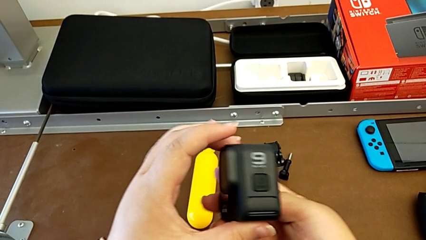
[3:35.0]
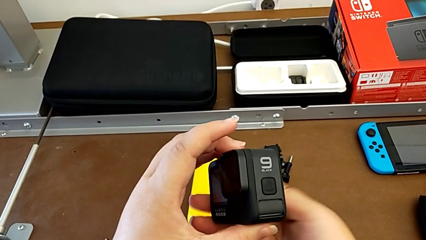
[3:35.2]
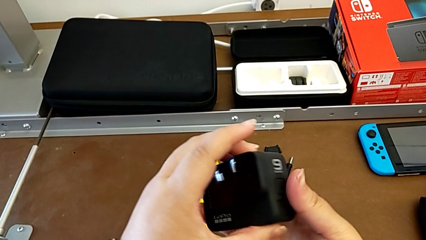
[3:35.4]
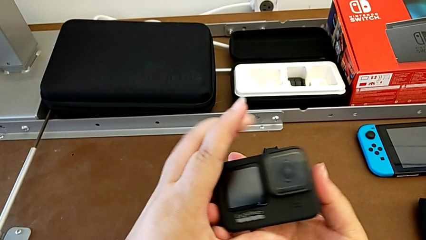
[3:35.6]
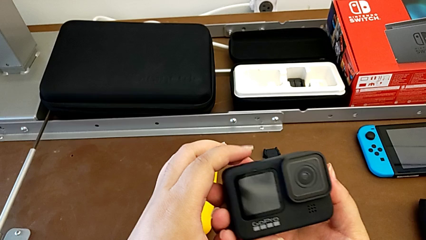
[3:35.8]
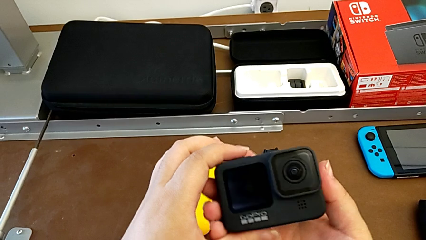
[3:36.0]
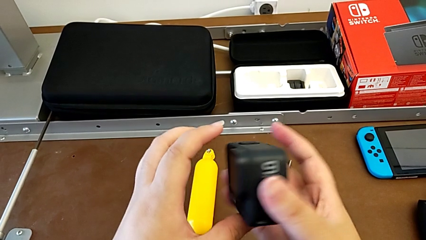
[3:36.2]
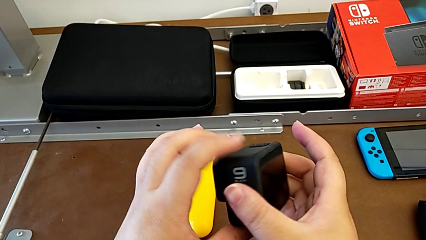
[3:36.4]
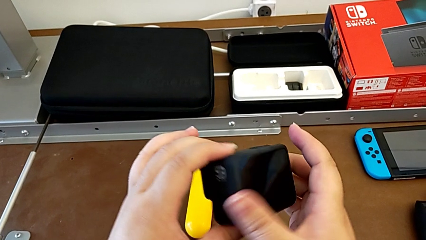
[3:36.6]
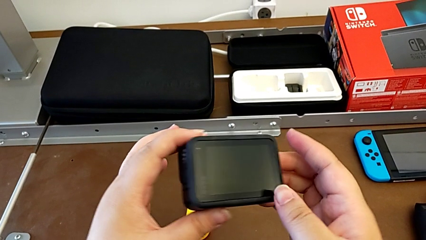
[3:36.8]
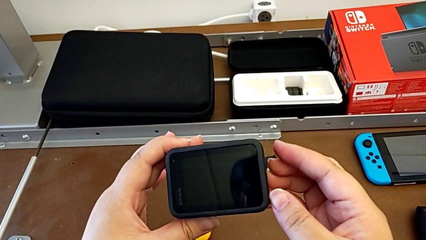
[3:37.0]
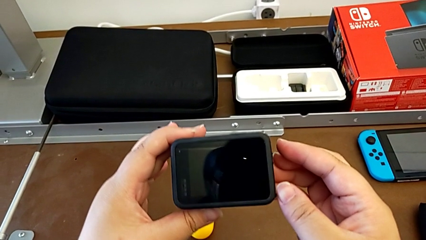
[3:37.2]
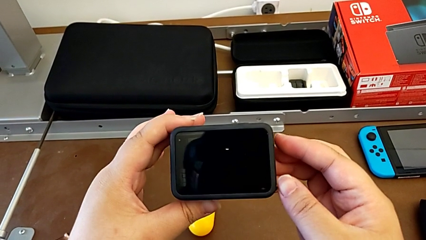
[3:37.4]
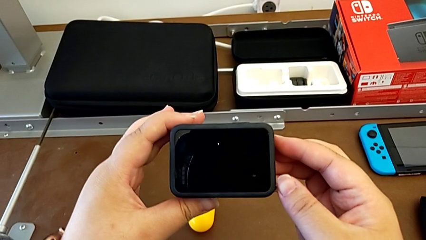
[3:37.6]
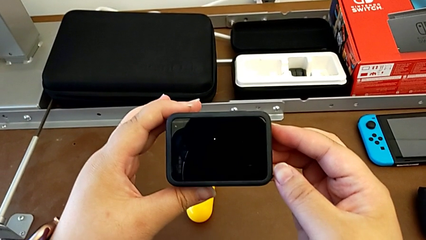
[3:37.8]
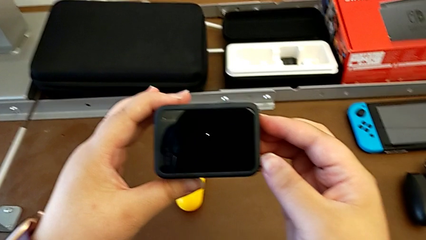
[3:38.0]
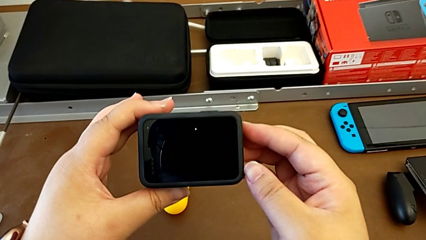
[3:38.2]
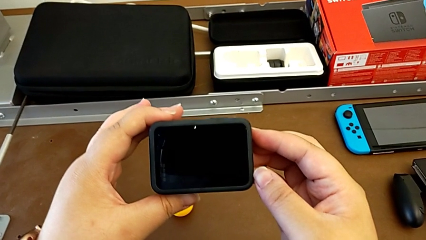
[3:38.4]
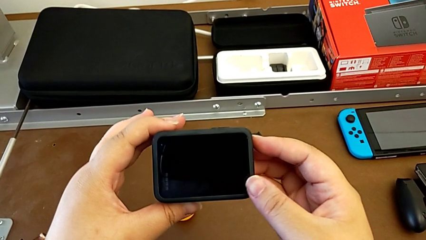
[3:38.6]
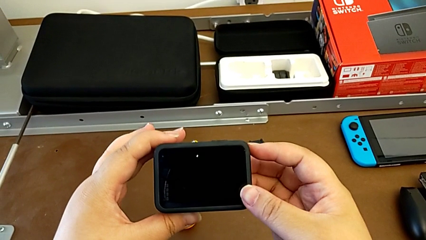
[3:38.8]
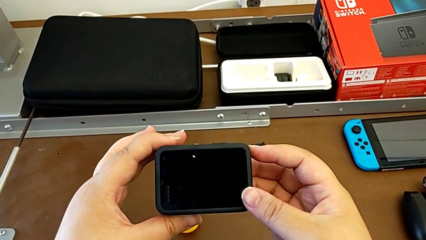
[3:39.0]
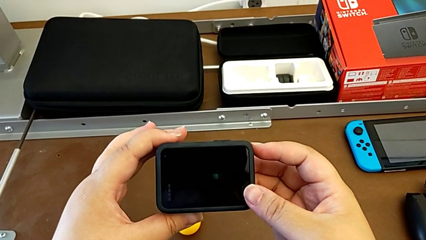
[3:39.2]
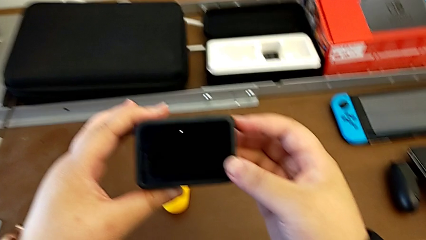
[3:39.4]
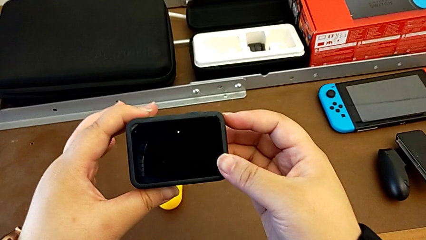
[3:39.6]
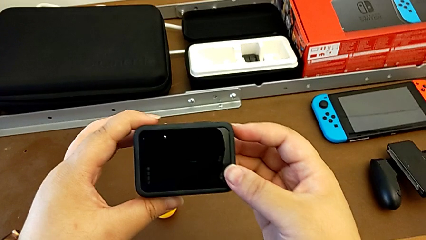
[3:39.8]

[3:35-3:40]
The camera wearer is turning off their GoPro. They inspect the GoPro and hold it.

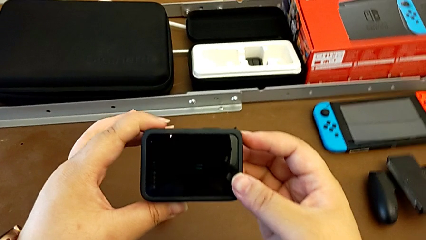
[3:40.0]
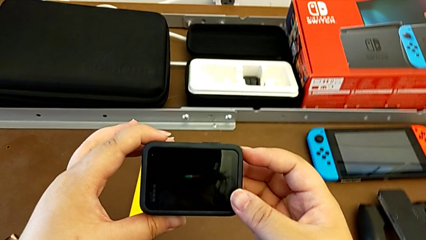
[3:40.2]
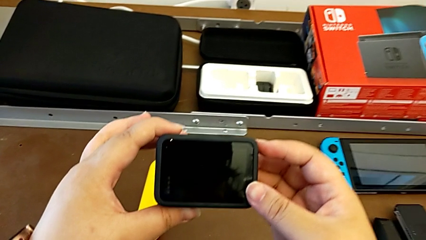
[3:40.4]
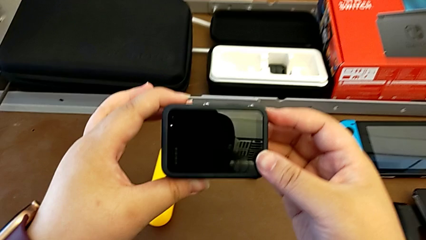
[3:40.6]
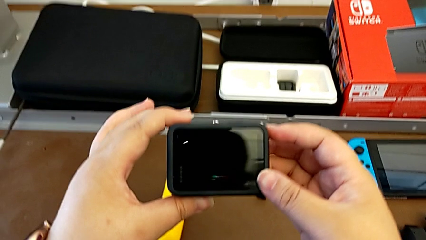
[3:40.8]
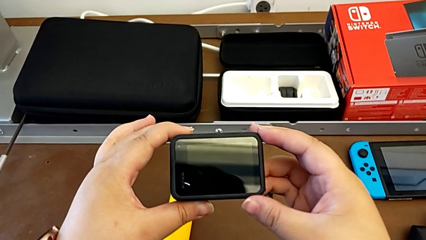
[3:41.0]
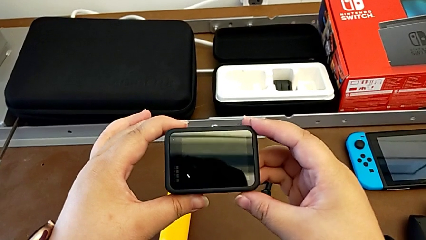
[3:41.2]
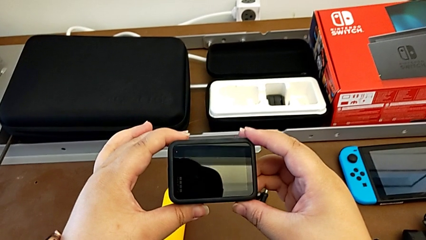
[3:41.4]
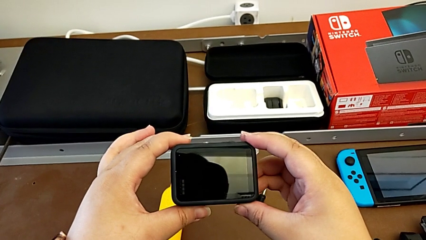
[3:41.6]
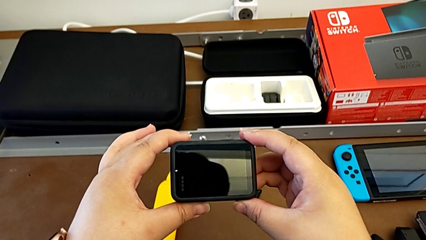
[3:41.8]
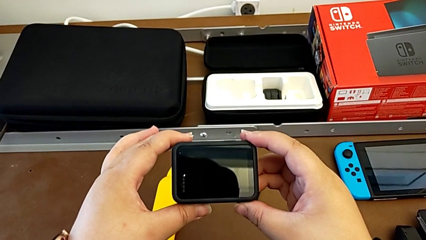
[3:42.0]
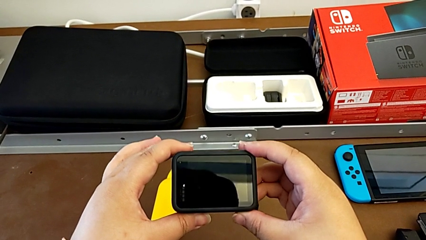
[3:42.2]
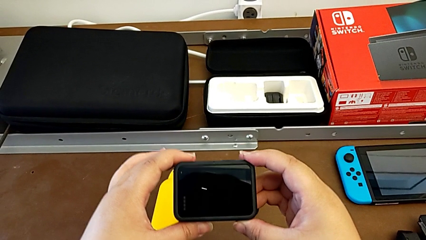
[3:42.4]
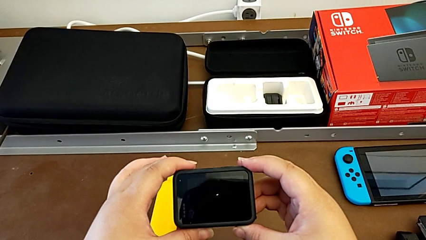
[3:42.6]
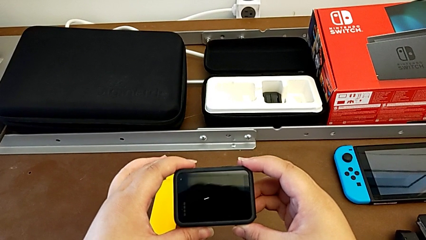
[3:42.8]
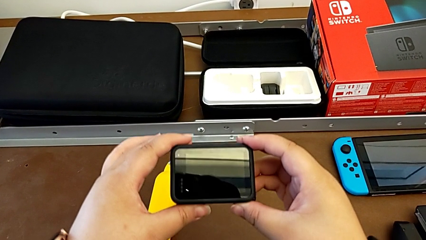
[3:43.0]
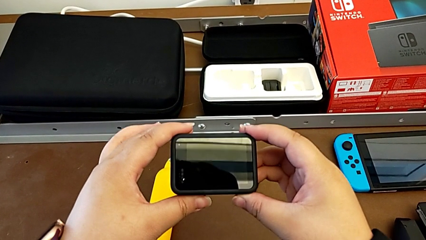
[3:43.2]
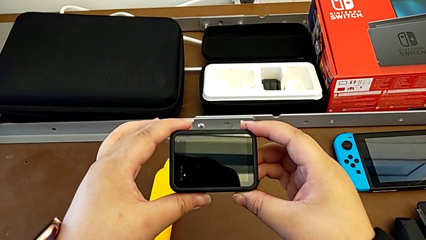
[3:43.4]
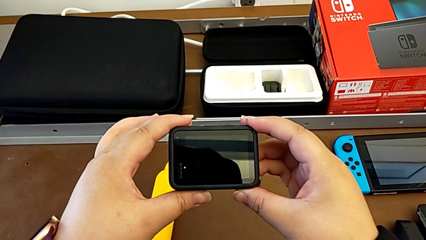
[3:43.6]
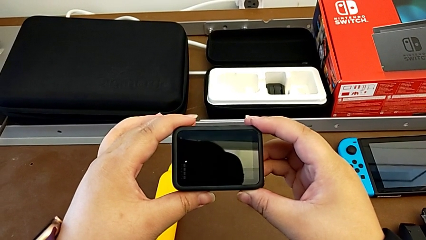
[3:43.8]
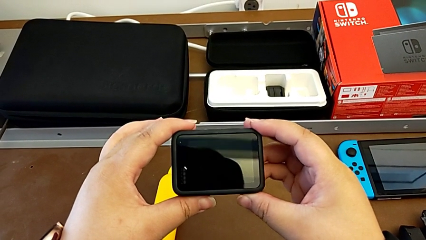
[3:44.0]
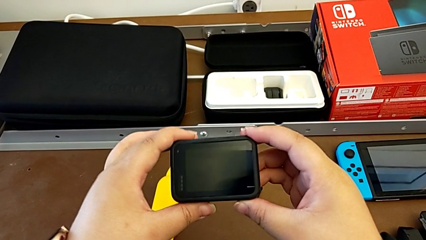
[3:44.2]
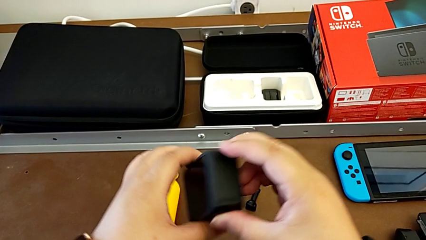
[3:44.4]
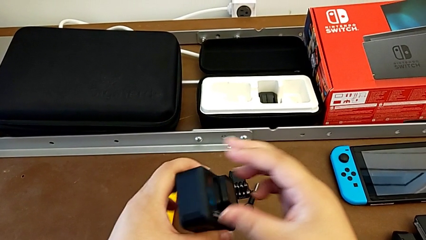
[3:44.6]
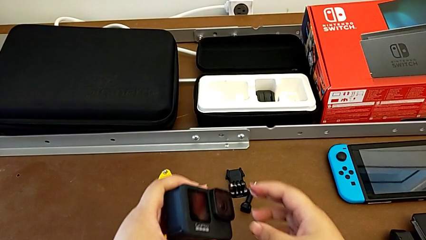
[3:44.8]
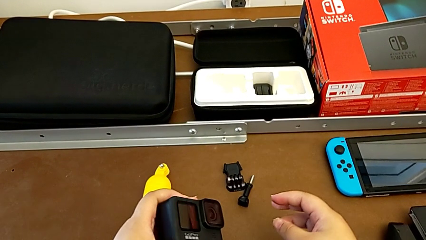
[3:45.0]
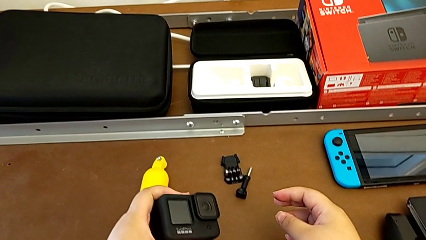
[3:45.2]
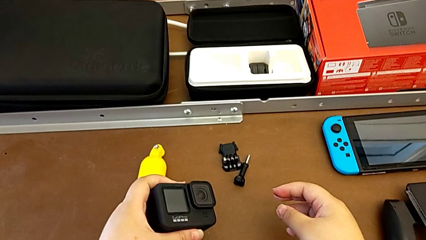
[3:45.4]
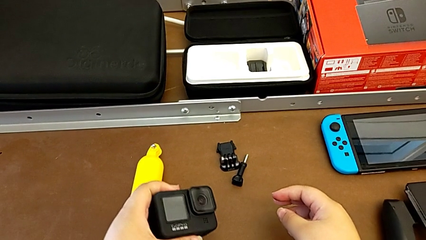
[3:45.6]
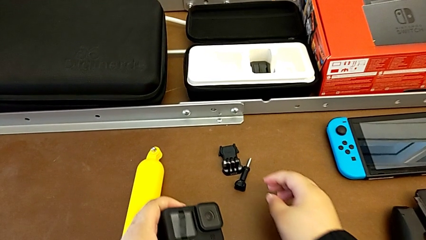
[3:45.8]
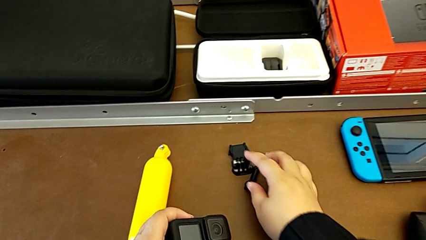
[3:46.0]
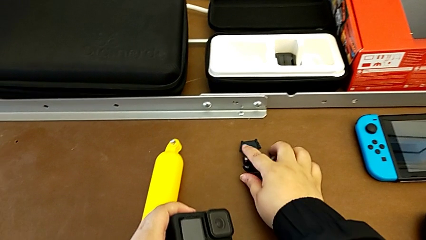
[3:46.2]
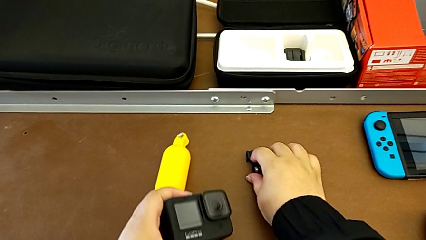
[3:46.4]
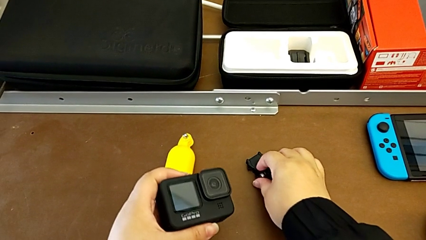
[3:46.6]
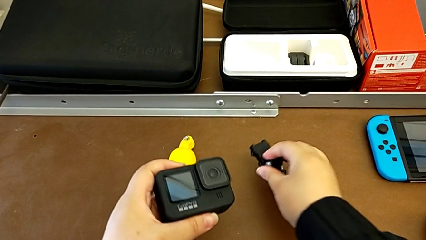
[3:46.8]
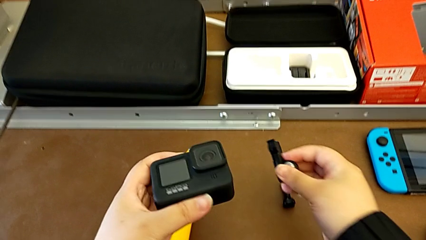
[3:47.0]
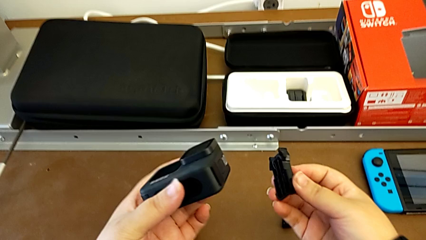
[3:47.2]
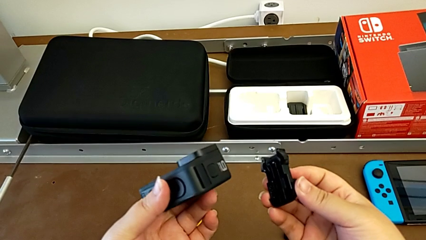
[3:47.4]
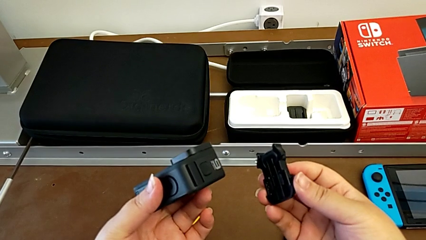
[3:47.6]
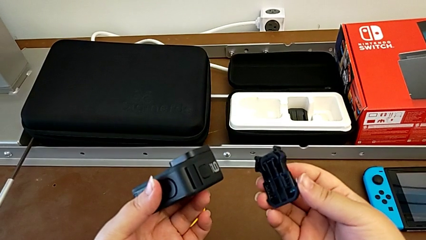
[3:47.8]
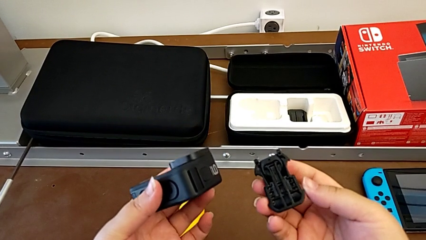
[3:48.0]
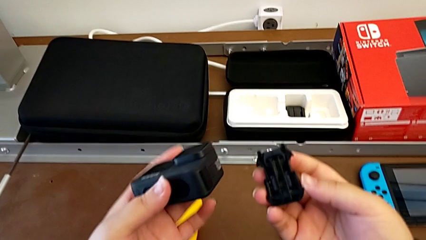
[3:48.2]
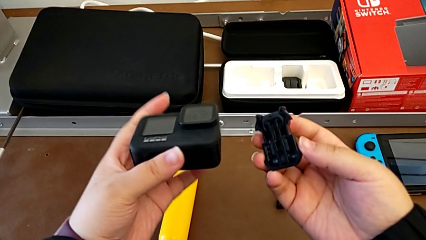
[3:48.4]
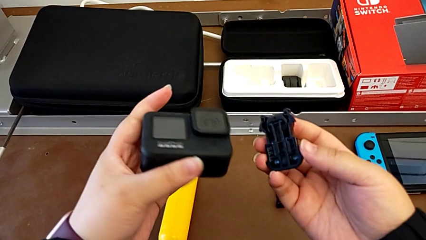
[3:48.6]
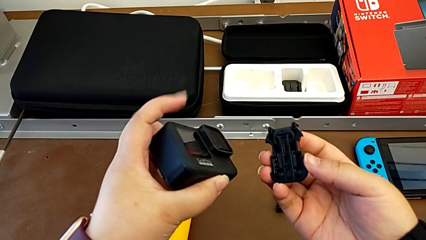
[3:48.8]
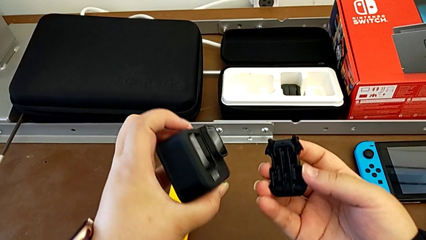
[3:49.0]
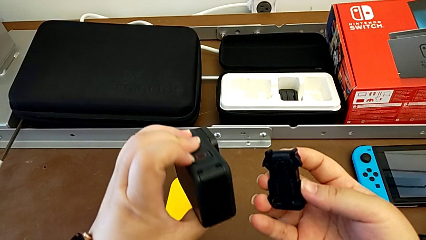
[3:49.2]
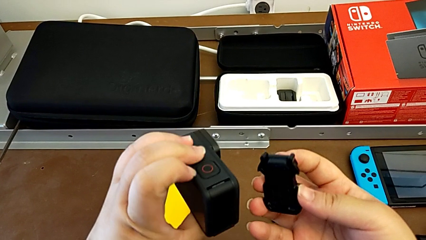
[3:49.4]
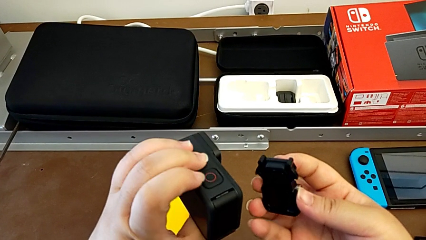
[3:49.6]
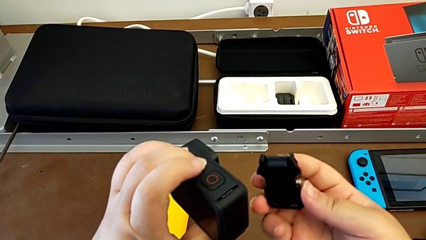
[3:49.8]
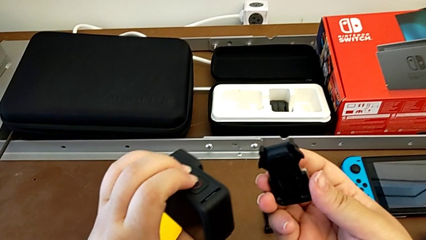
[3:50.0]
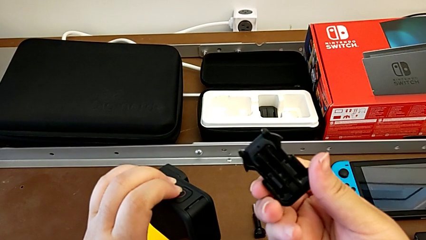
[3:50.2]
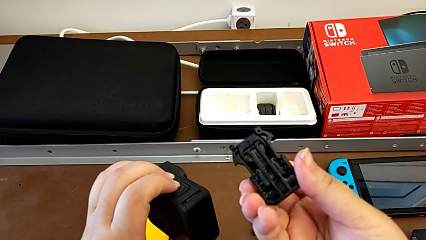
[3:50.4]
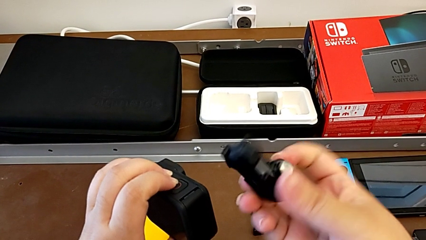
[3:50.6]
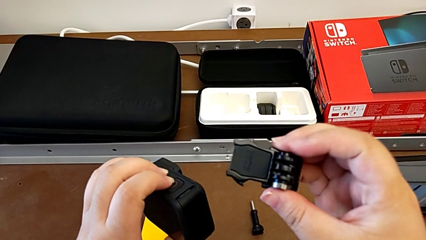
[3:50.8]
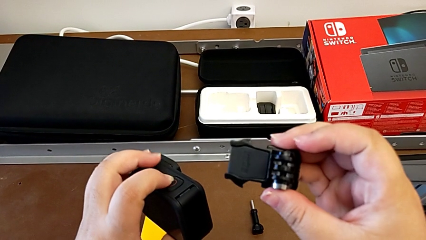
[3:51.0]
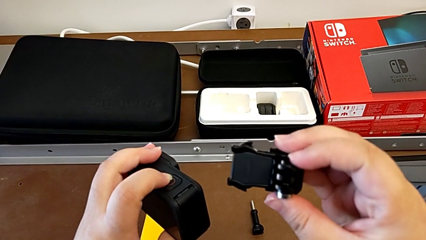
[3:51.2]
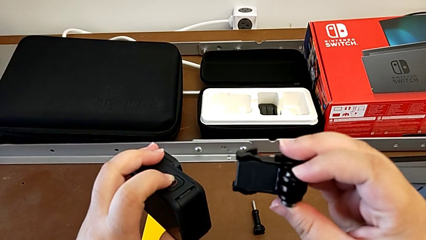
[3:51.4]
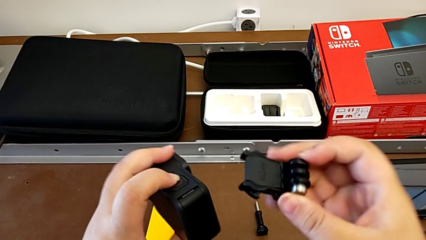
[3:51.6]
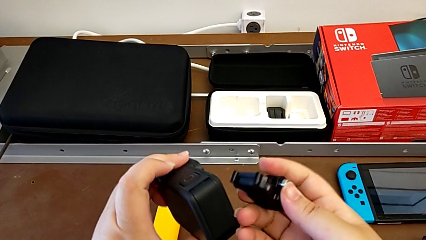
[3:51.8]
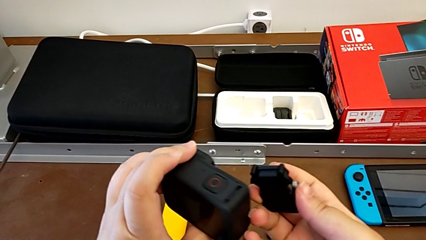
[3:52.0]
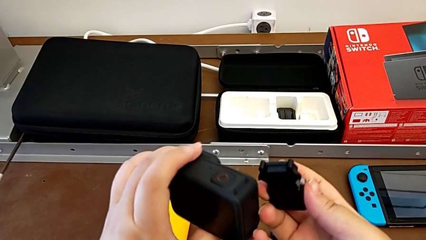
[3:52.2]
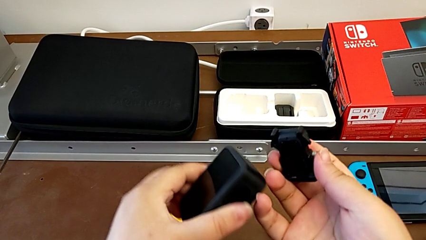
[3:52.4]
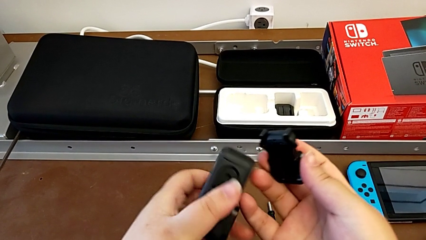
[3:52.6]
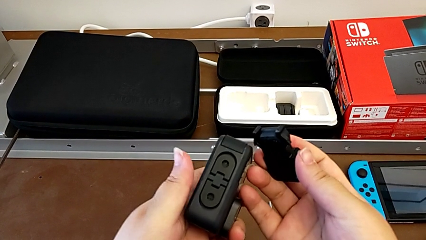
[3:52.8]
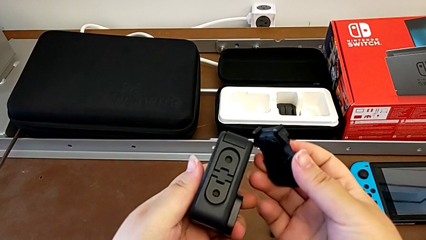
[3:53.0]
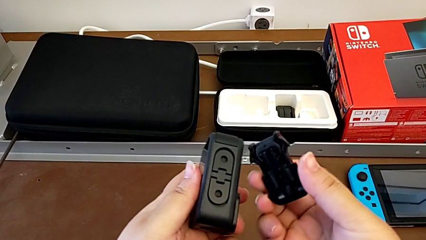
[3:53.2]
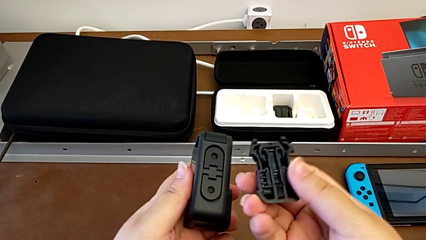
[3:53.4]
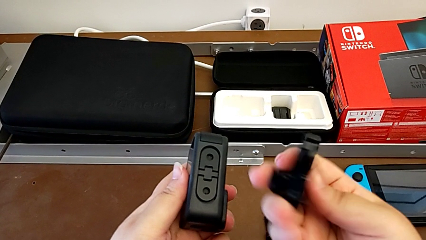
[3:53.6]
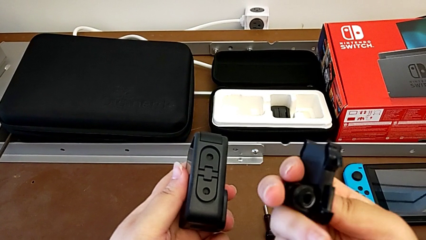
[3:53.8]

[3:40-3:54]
The camera wearer is inspecting the GoPro and the strap. They hold the GoPro, grab the strap and begin to inspect the GoPro.
